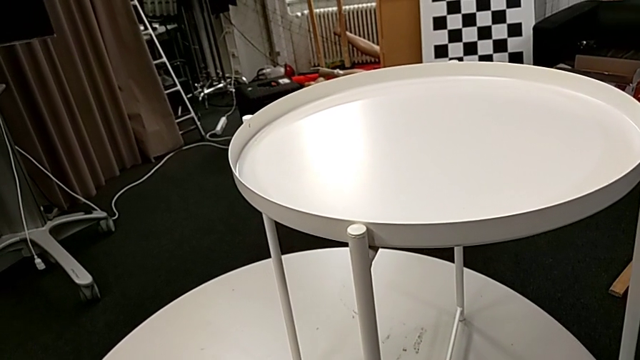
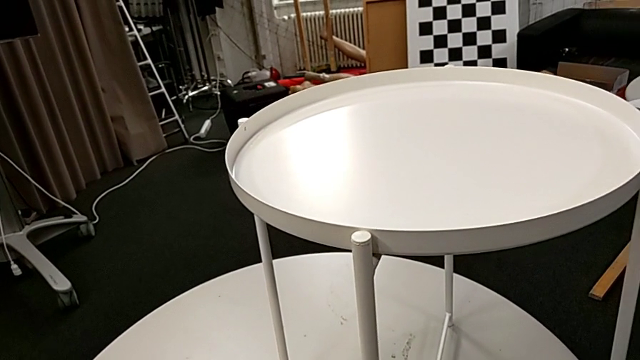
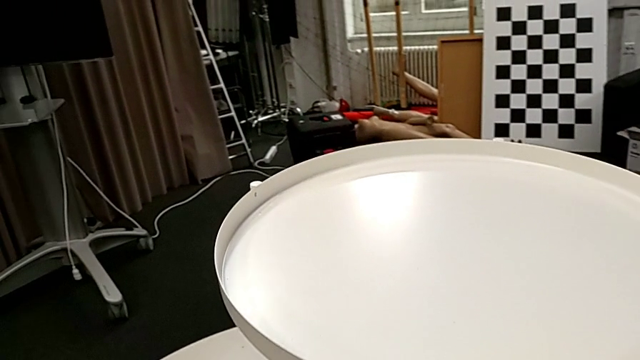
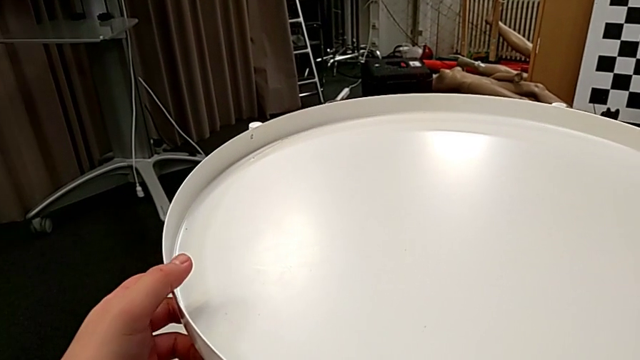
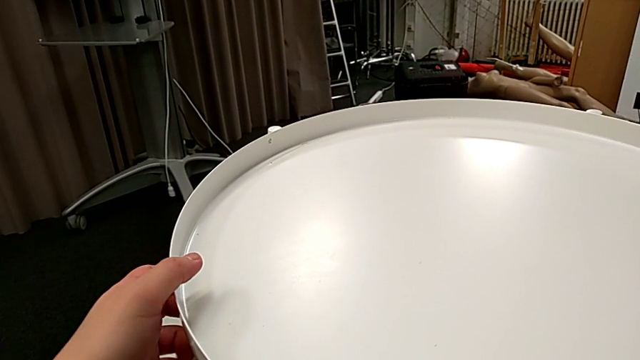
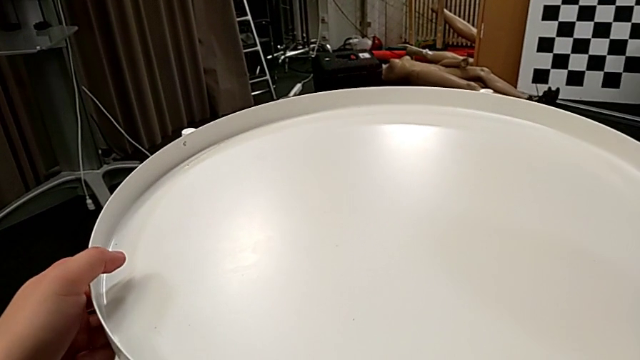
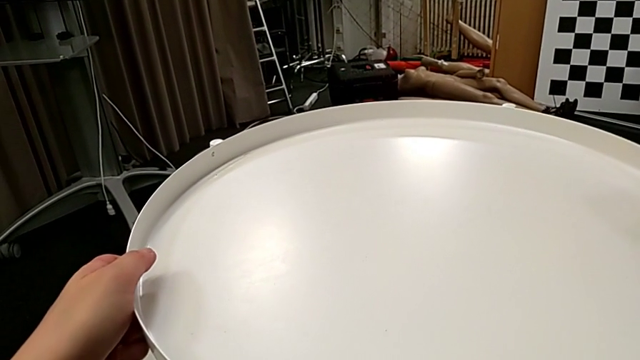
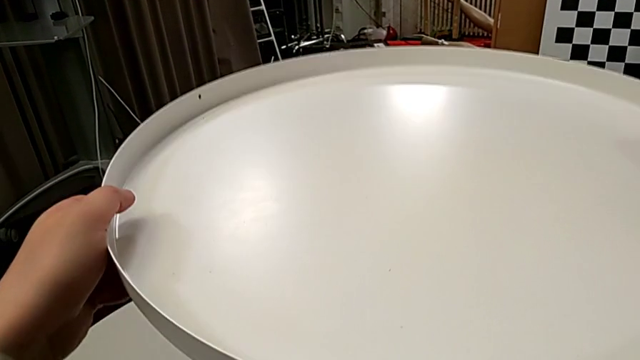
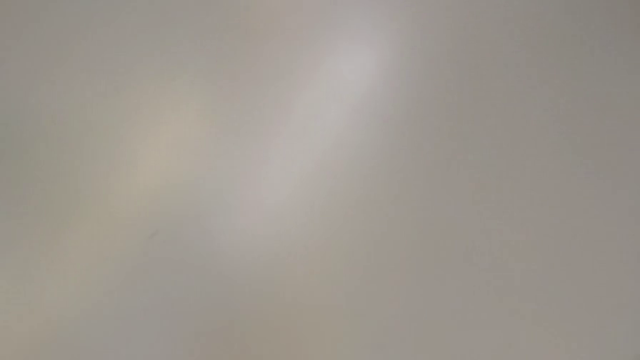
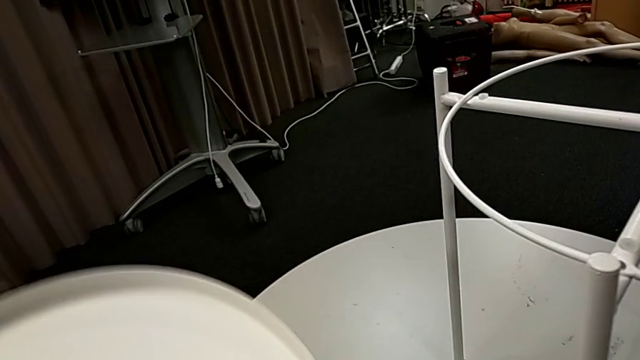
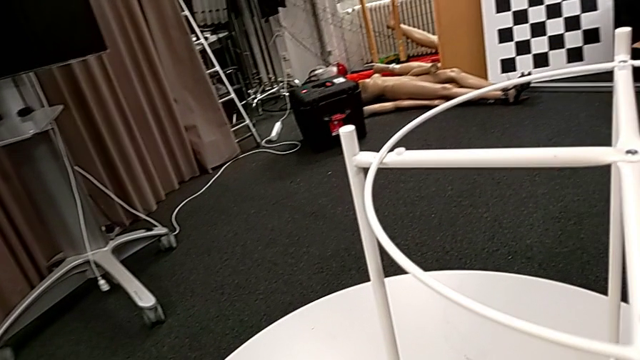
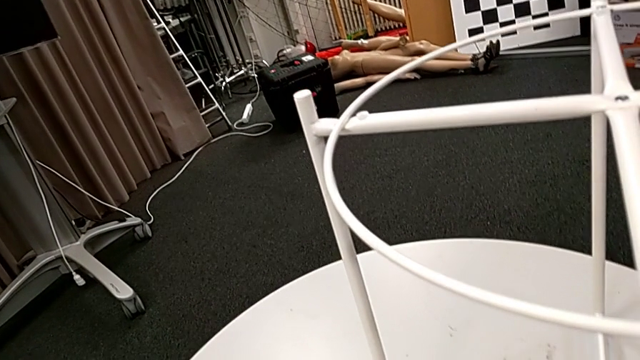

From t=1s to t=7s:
The camera wearer disassembles the tray of the tray table. They grab the tray, disassemble it, lift it and place it.

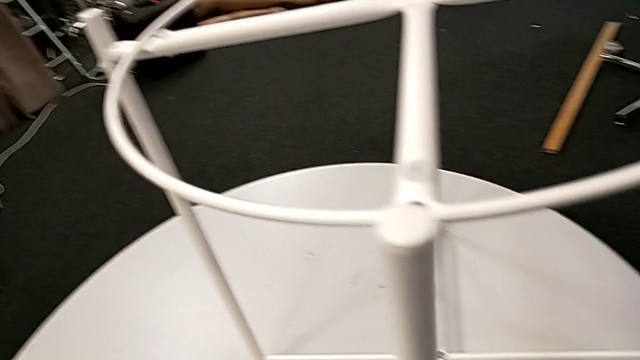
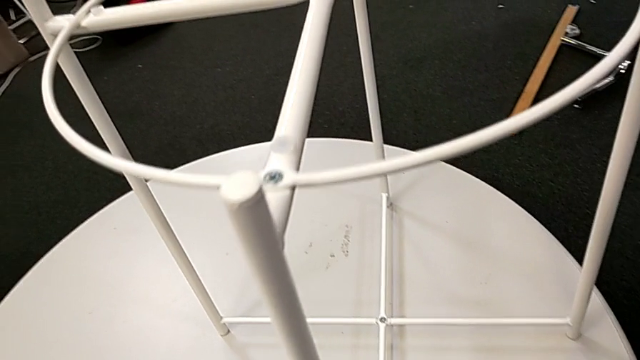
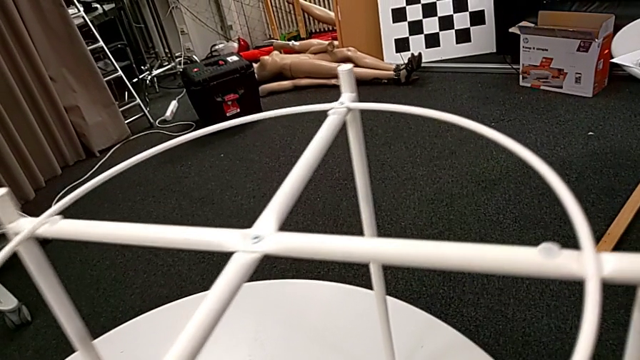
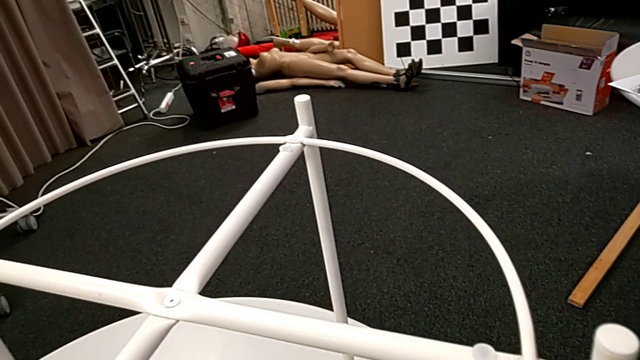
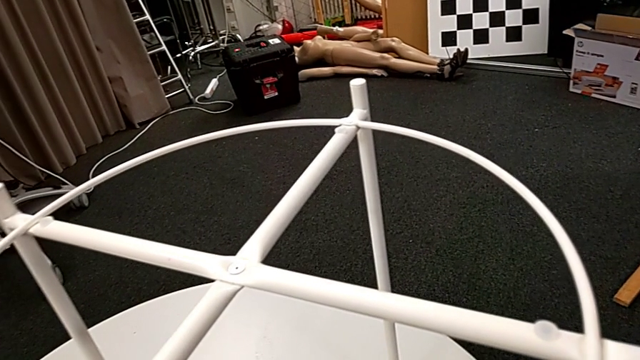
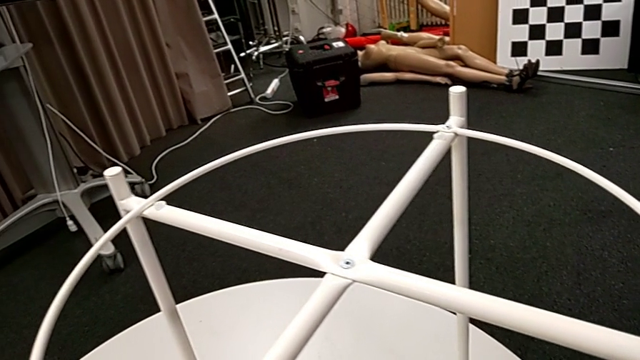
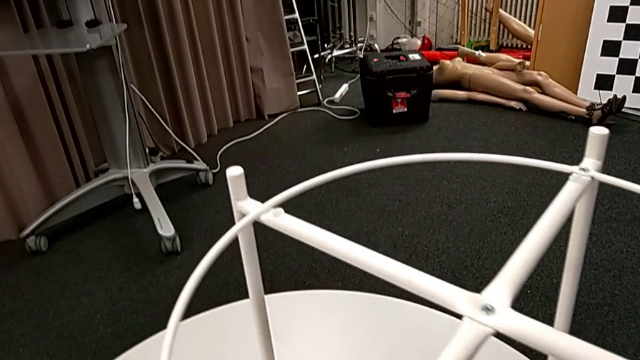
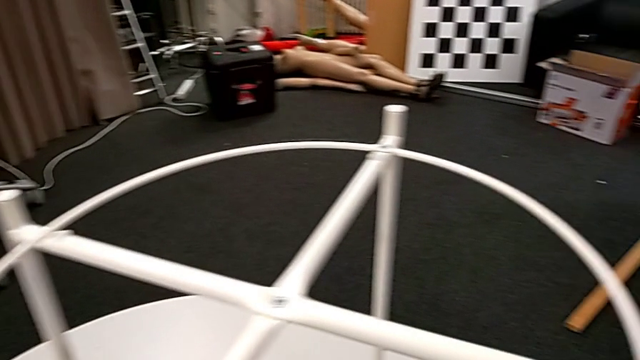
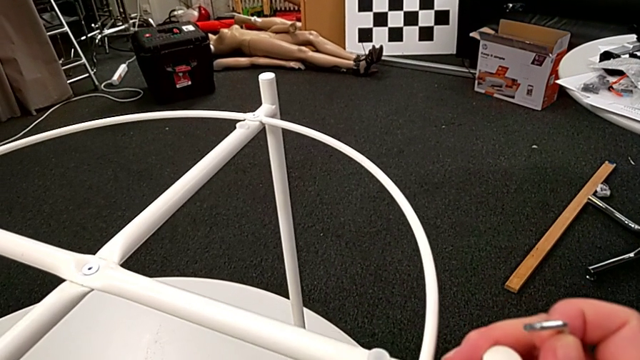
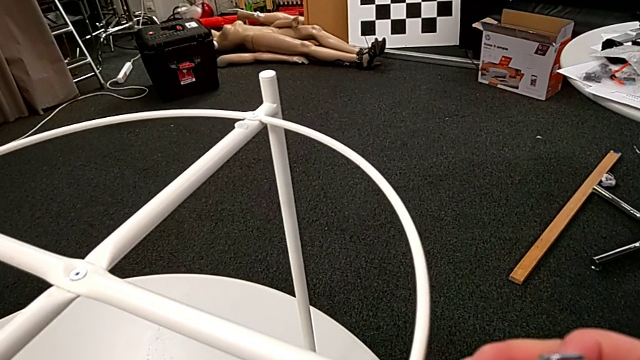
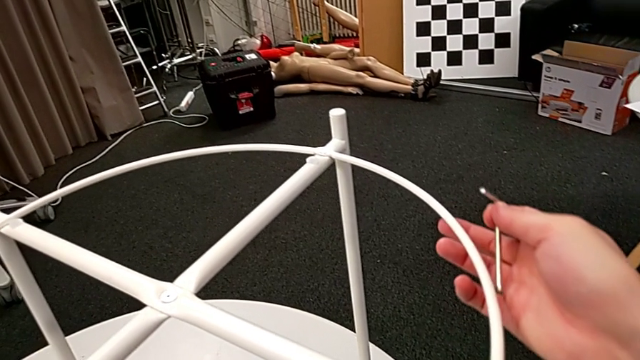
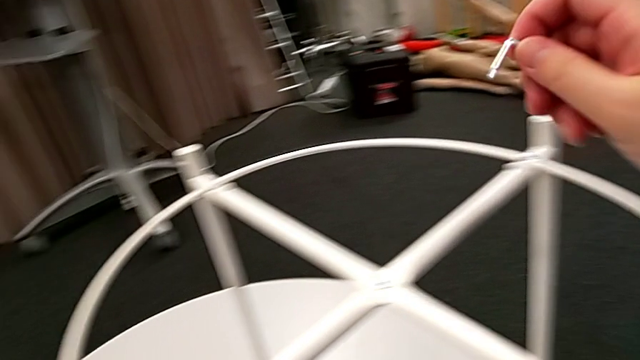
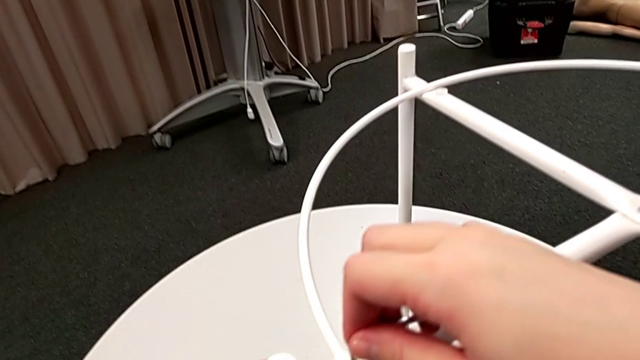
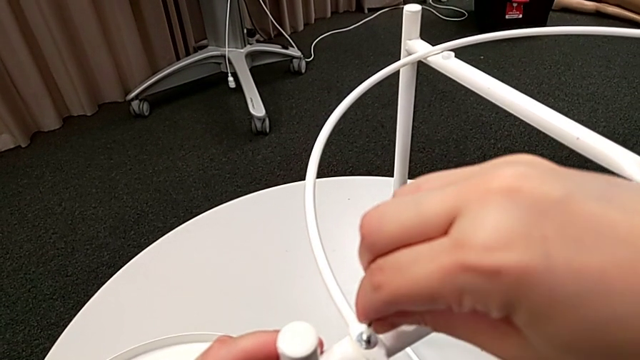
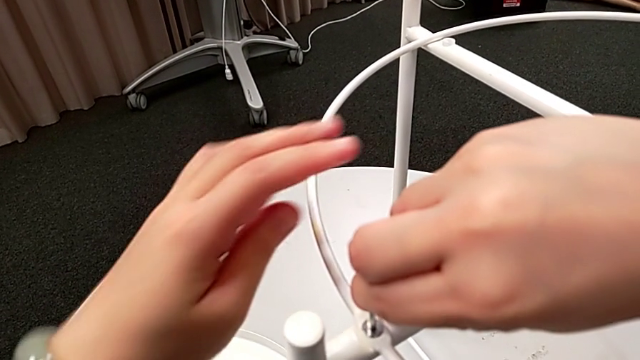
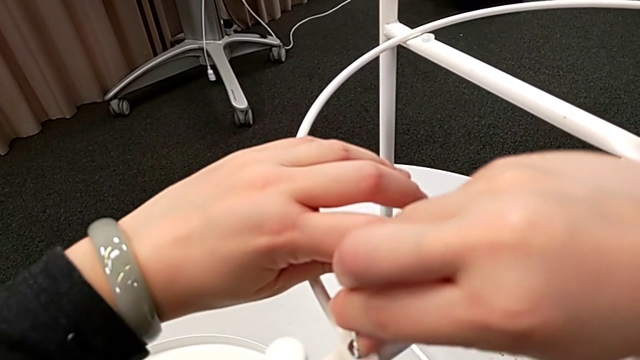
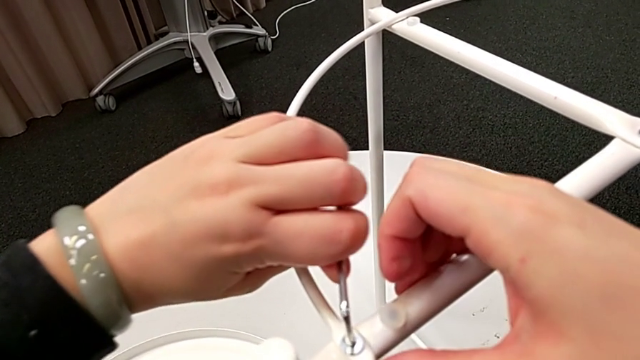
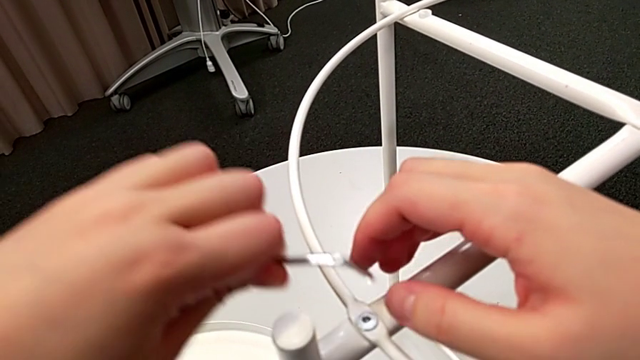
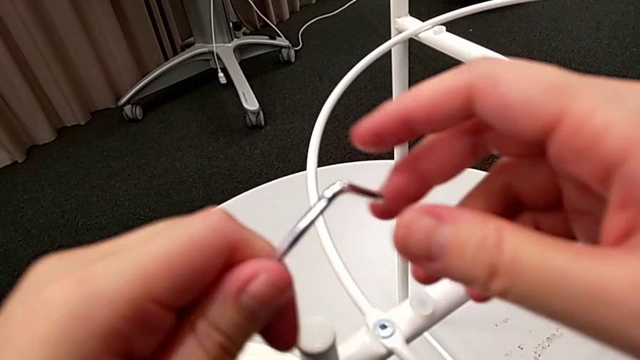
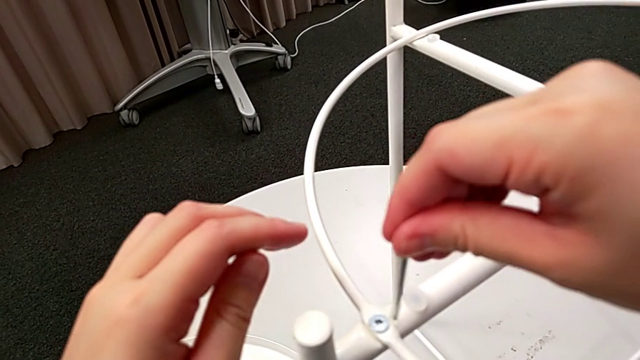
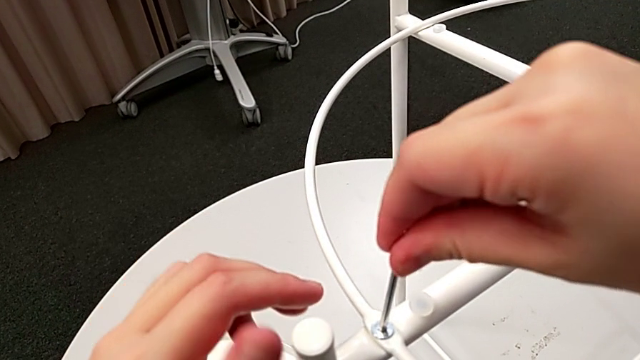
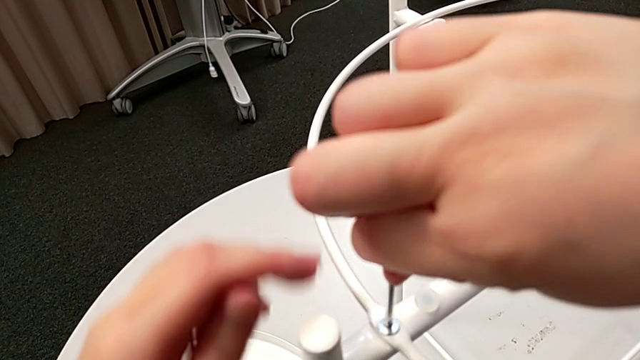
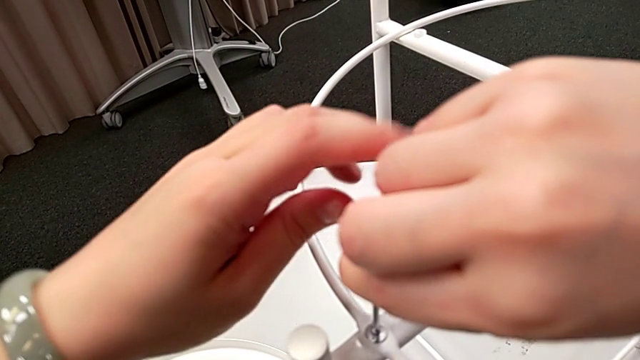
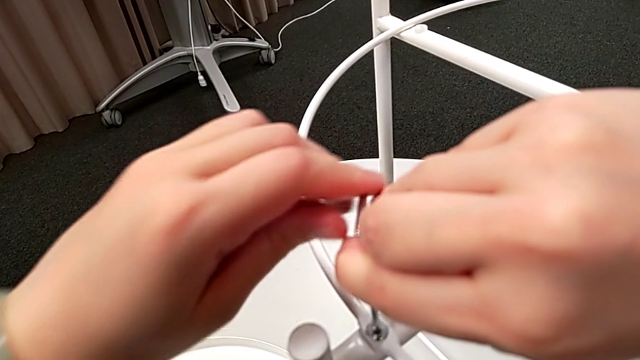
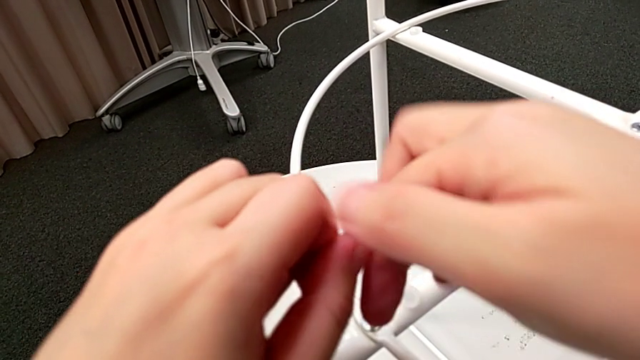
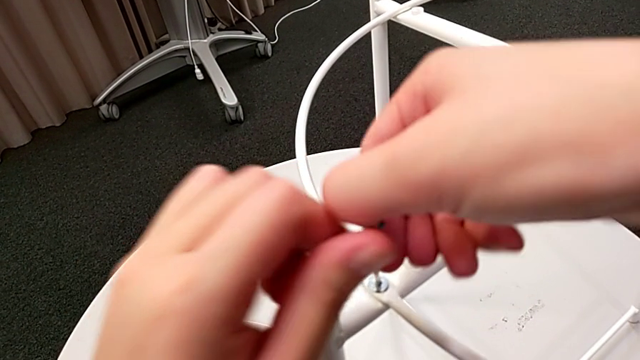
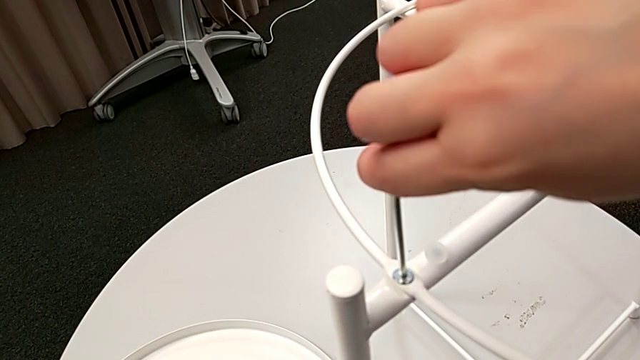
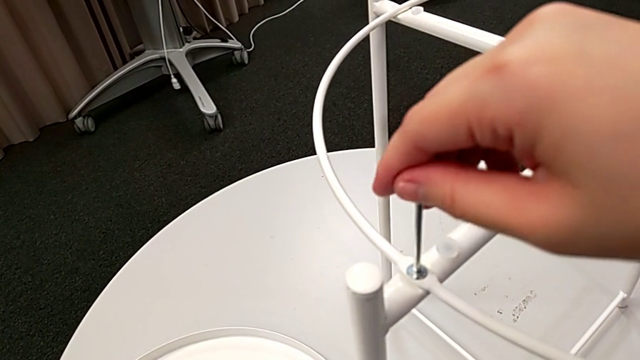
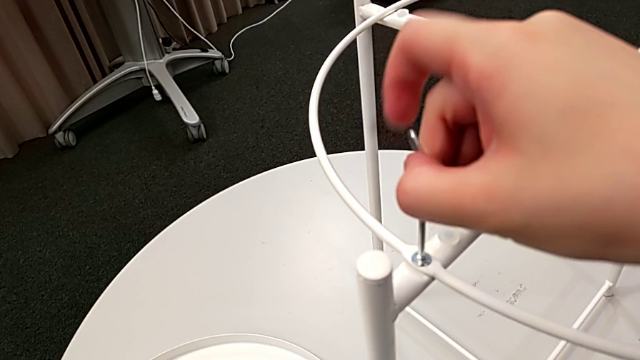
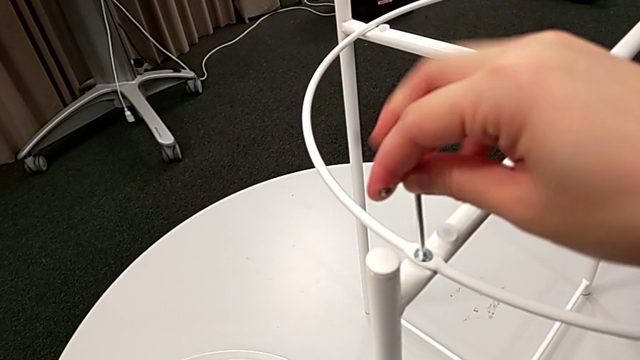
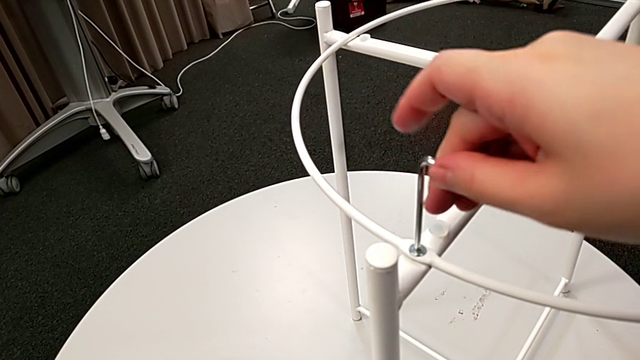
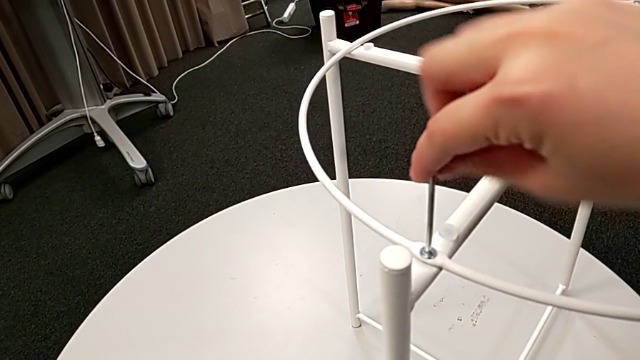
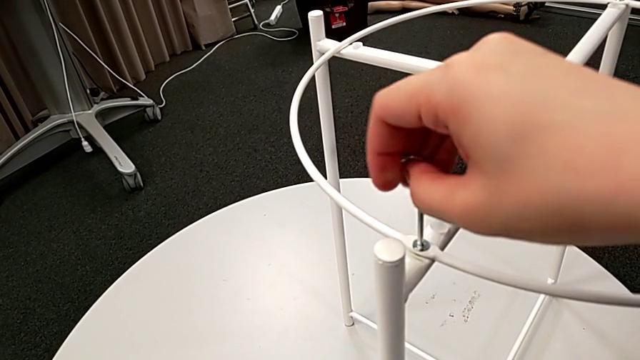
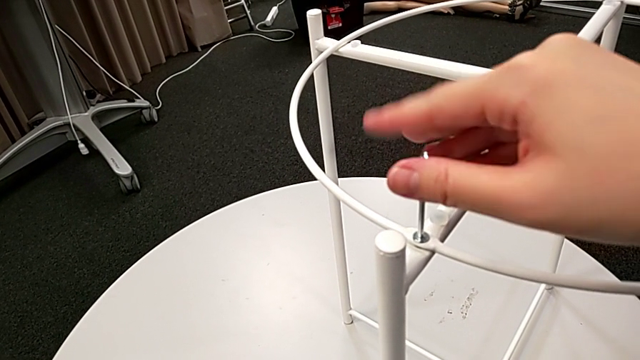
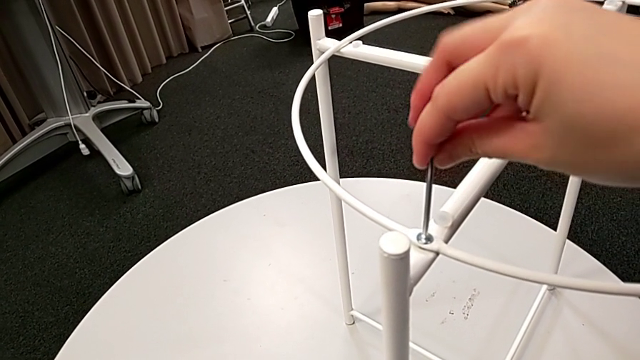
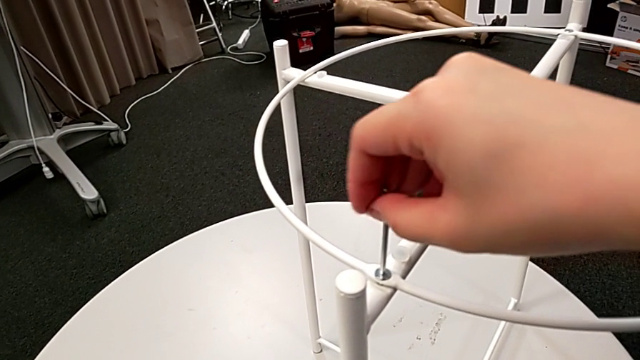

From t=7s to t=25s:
The camera wearer is disassembling the circle of the tray table. They approach the tray table, rotate it, insert the Allen wrench, wrongly unscrew the hex socket head, taking the Allen wrench incorrectly, withdraw the Allen wrench, rotate it, insert it and begin to unscrew the hex socket head.
